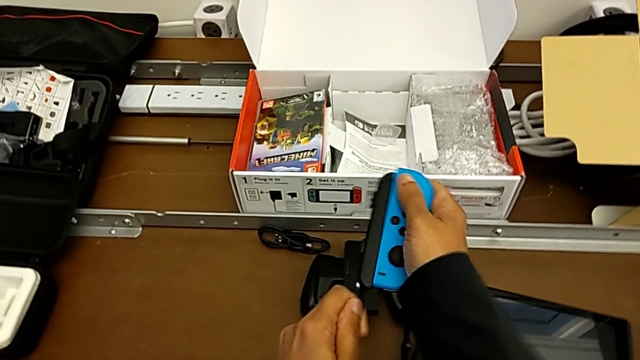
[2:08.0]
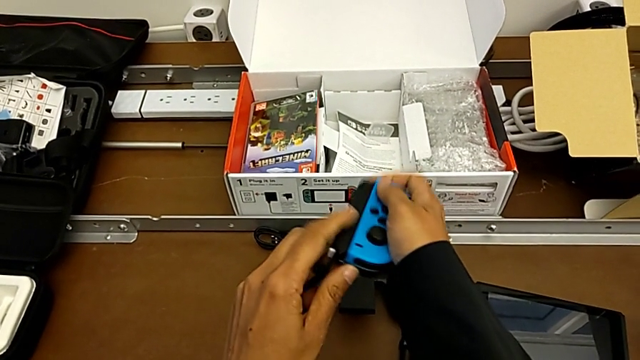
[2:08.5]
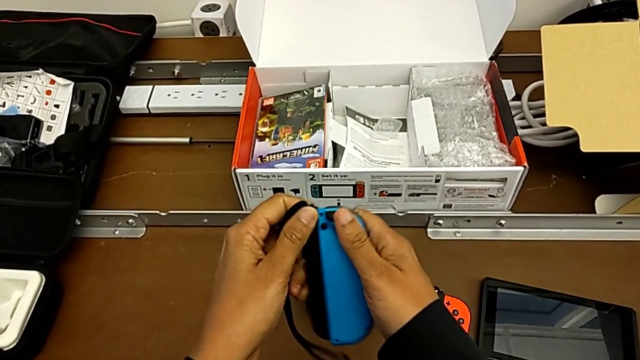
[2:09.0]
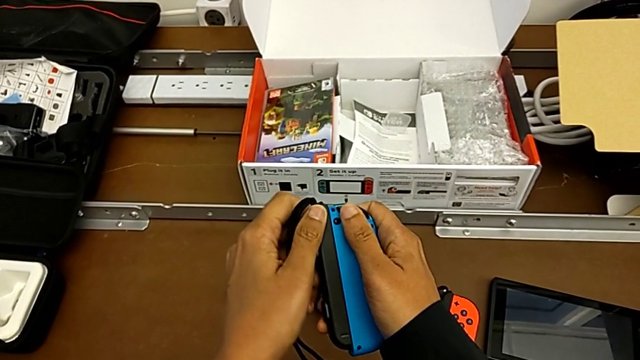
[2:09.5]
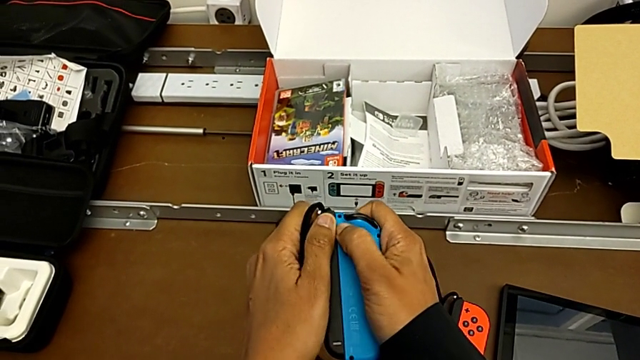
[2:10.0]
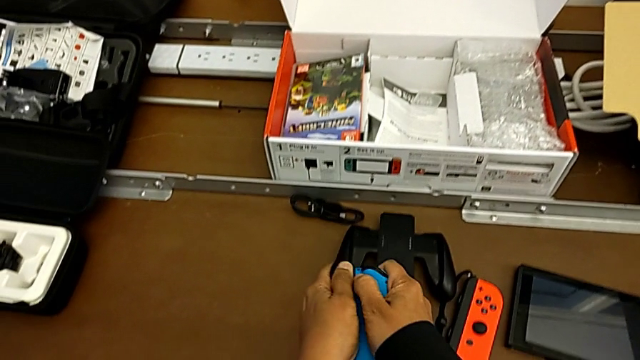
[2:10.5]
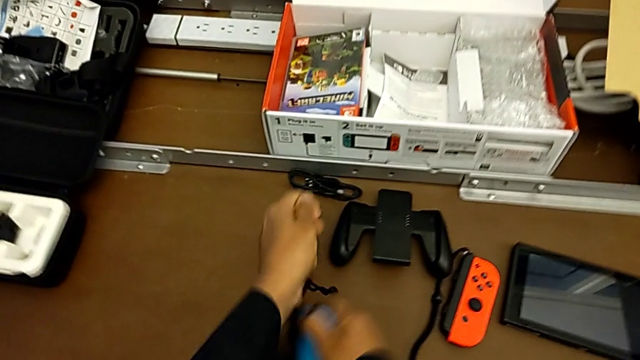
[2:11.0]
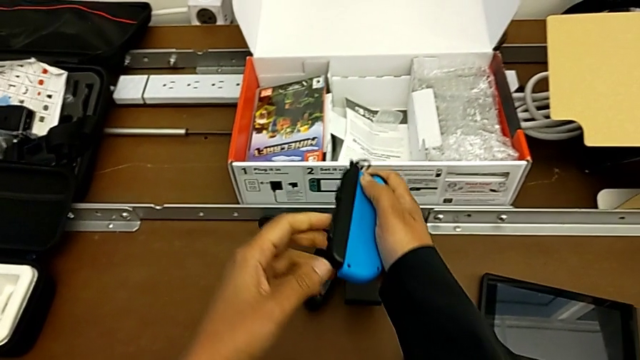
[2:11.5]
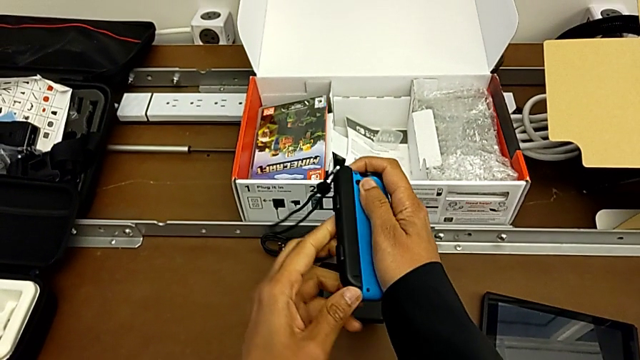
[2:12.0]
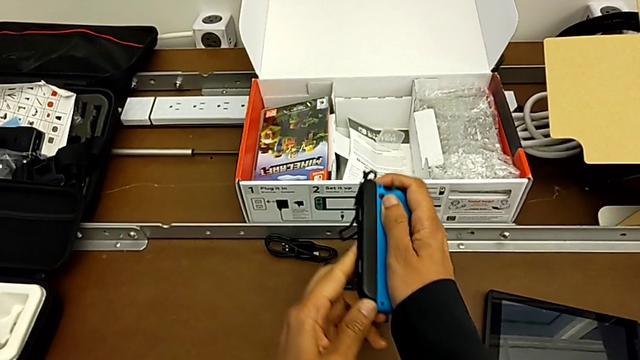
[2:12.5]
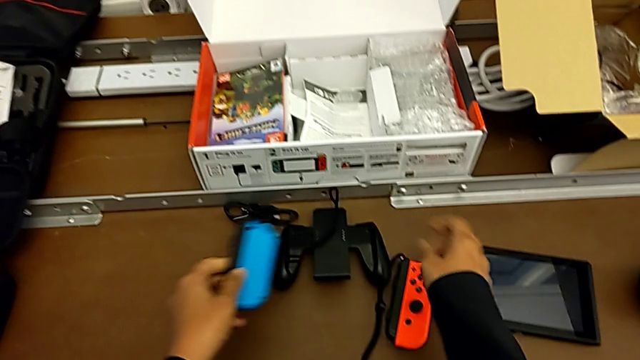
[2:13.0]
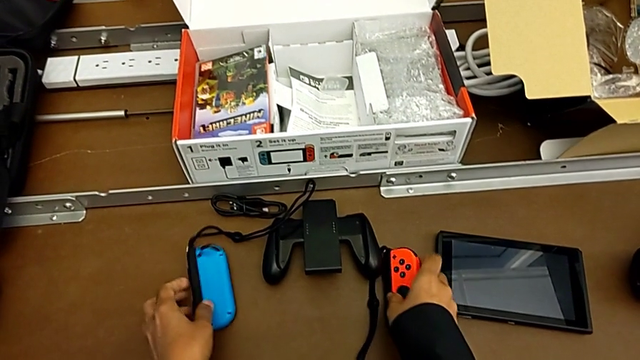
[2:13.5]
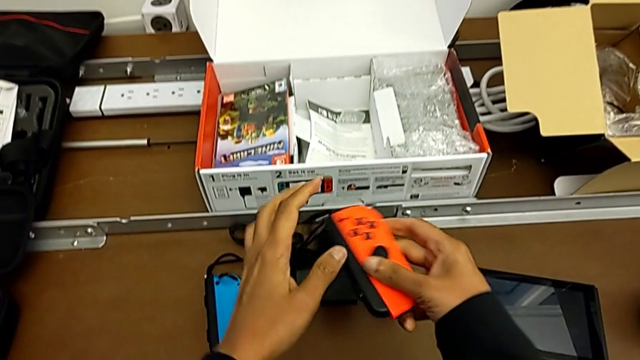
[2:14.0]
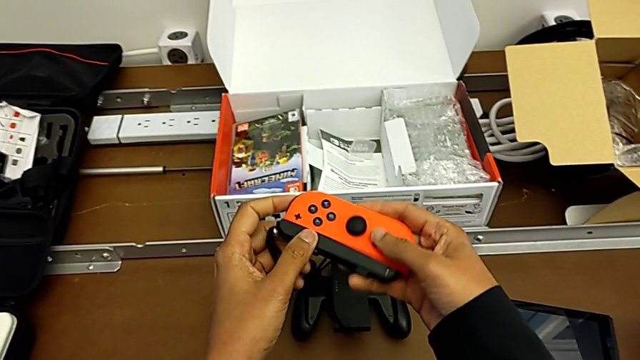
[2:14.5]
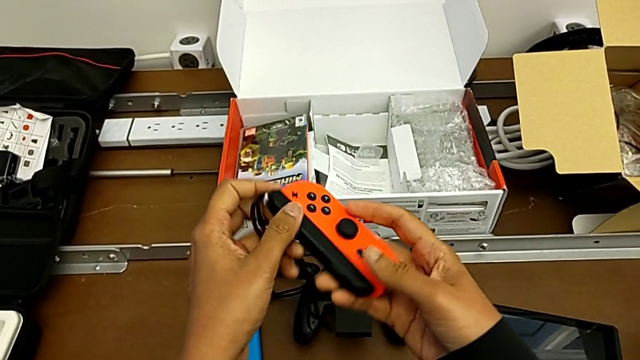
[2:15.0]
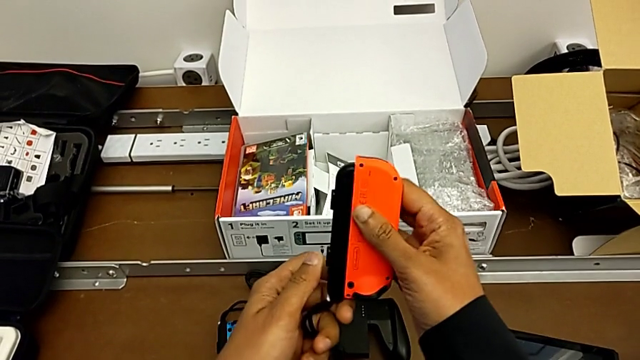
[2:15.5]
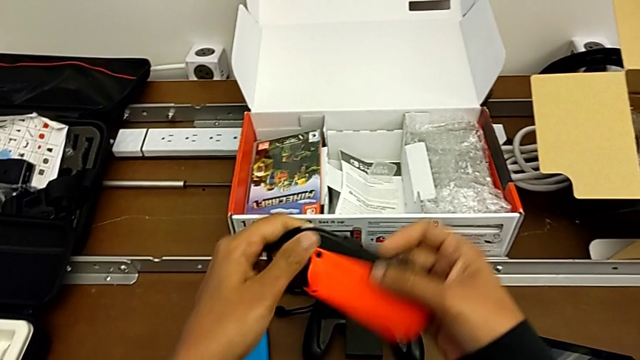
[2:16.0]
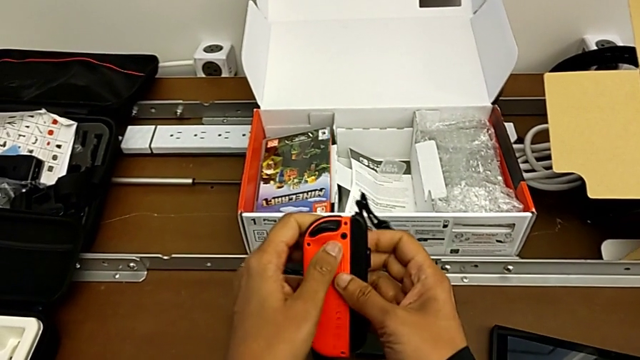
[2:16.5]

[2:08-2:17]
The camera wearer is detaching the Joy-con controller from the Joy-con straps. They pull the blue Joy-Con controller, press the release button, pull the blue Joy-Con controller, place it, grab the red Joy-Con controller, lift the blue Joy-Con controller and flip the red Joy-Con controller.

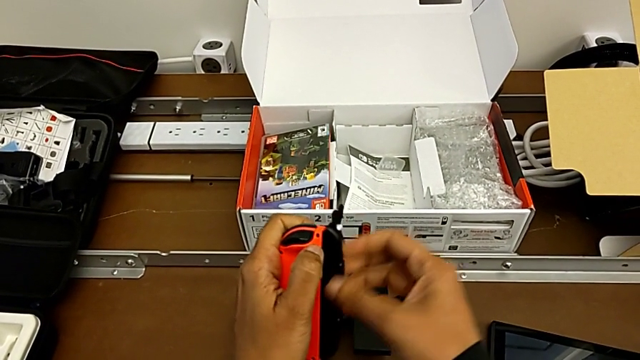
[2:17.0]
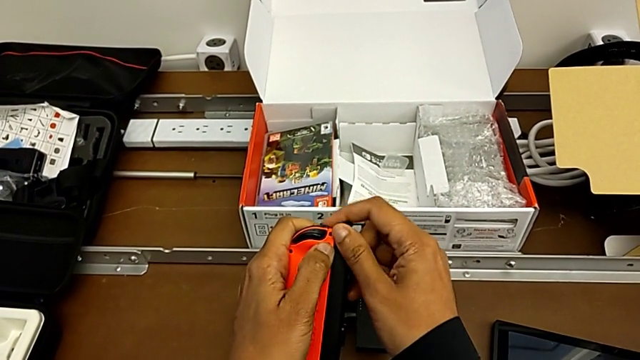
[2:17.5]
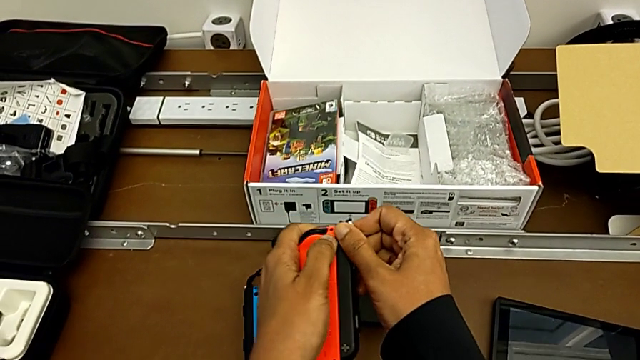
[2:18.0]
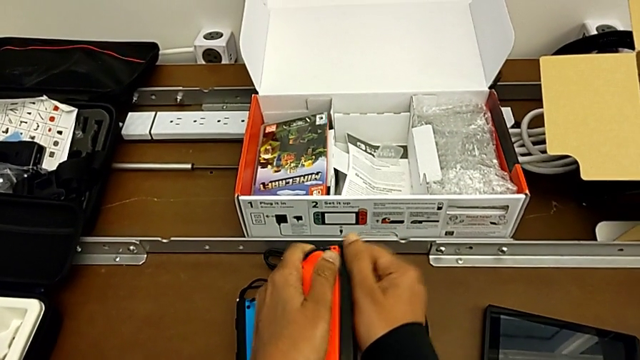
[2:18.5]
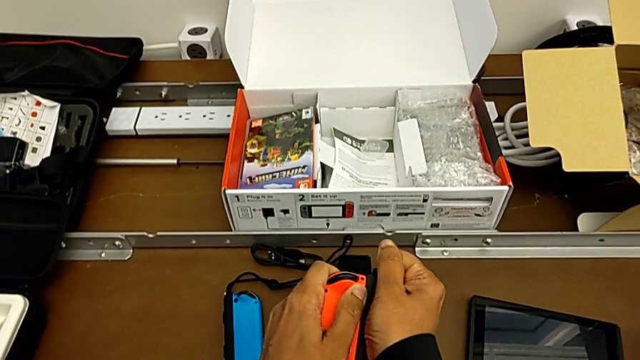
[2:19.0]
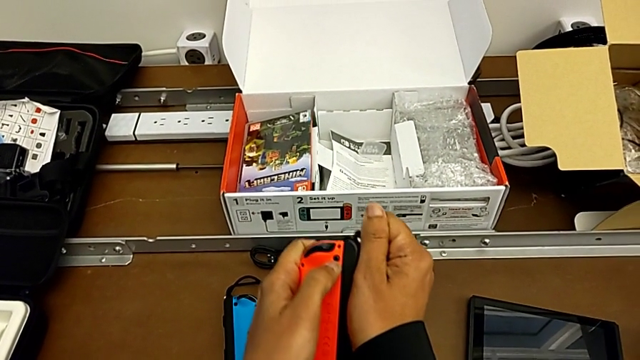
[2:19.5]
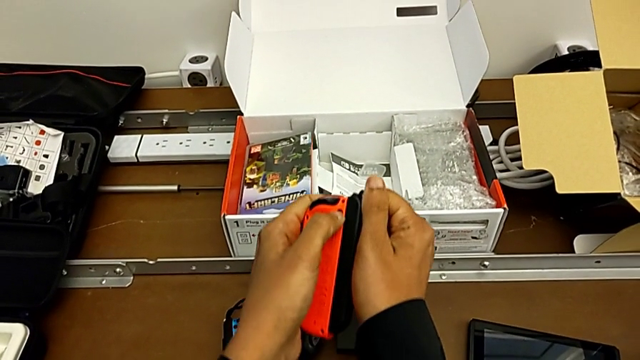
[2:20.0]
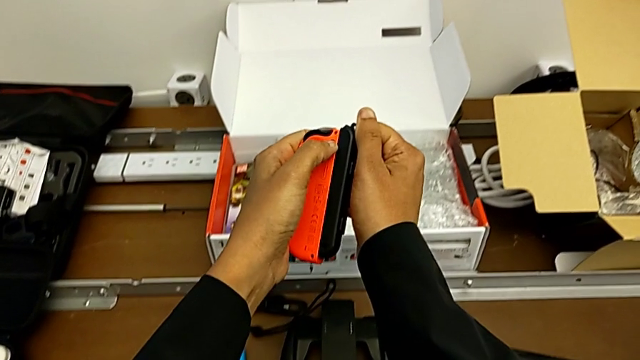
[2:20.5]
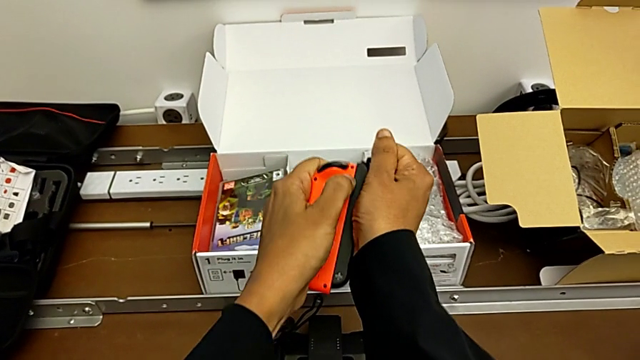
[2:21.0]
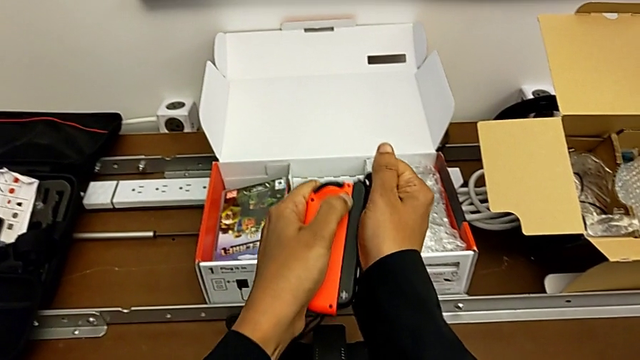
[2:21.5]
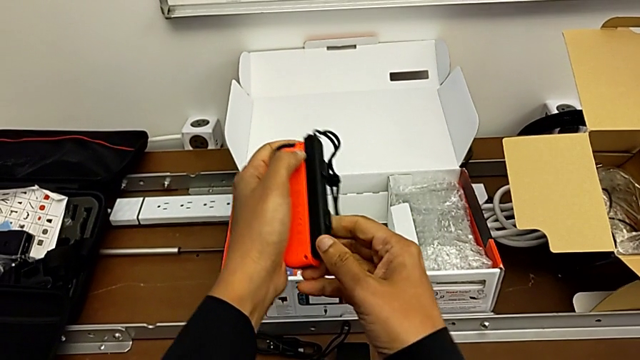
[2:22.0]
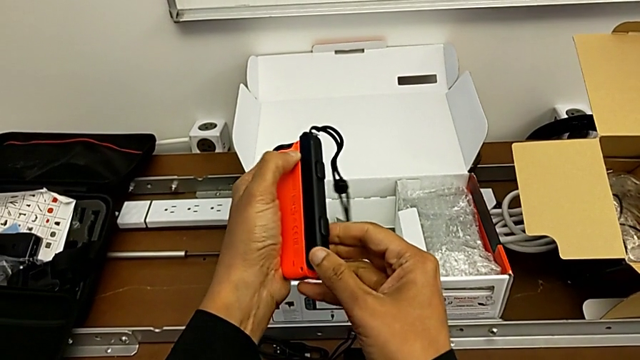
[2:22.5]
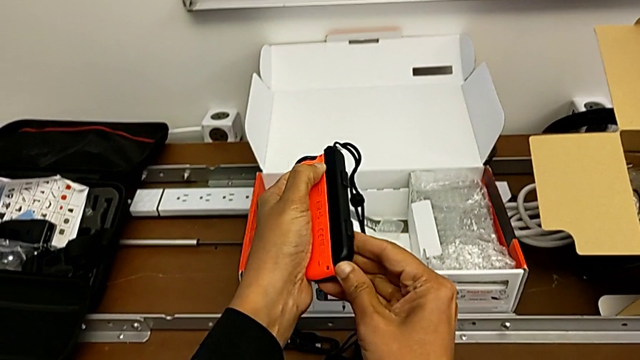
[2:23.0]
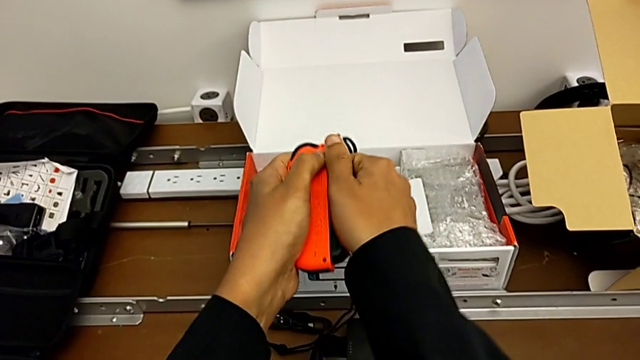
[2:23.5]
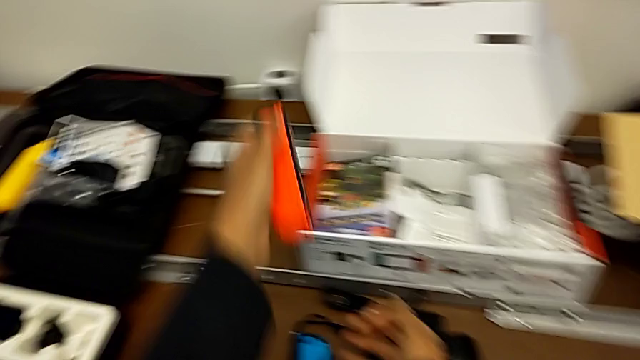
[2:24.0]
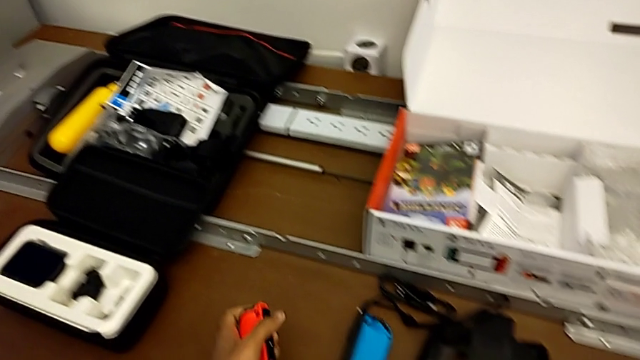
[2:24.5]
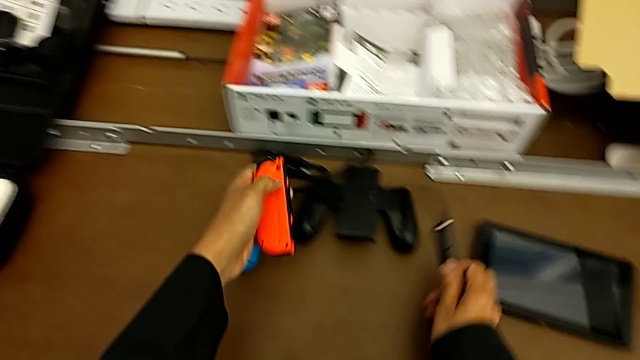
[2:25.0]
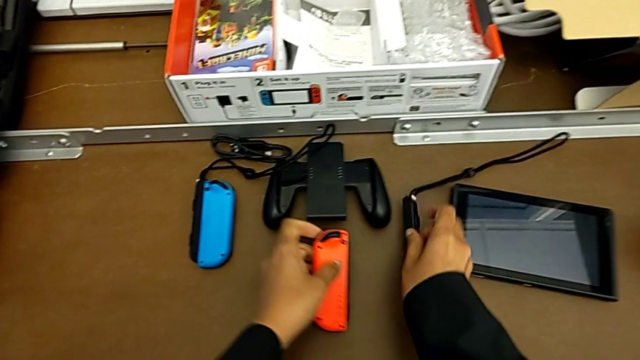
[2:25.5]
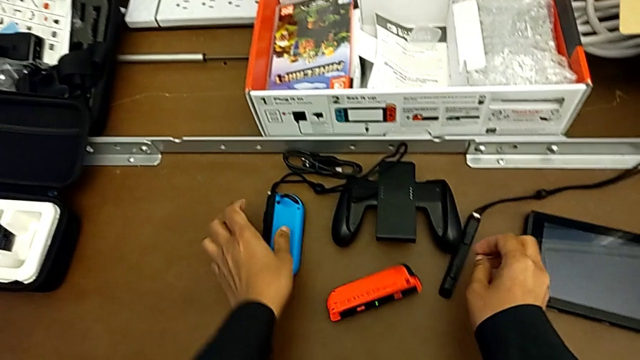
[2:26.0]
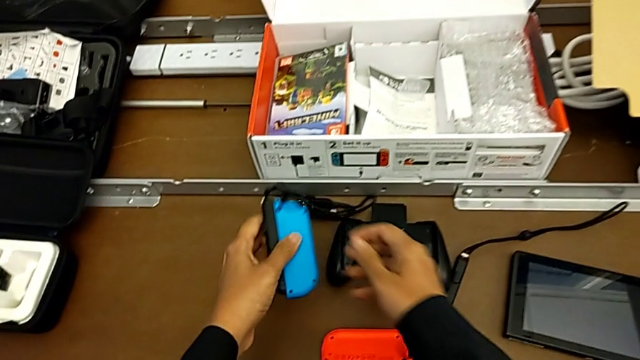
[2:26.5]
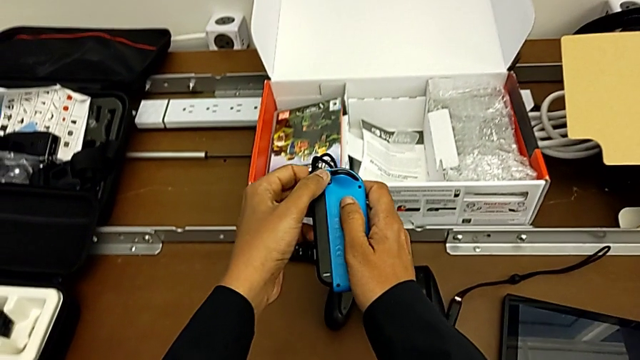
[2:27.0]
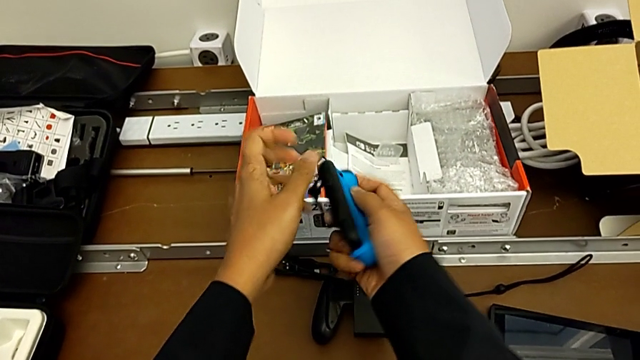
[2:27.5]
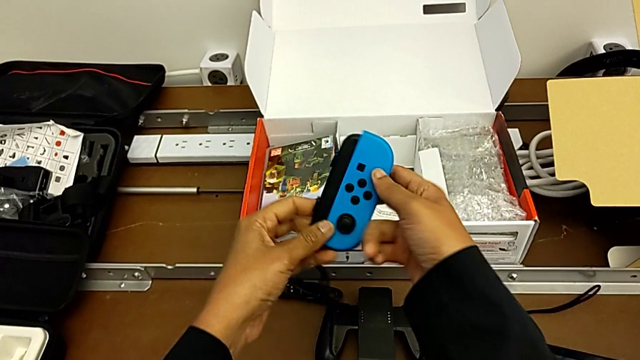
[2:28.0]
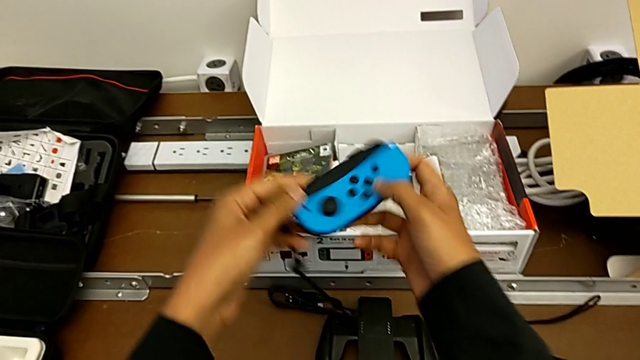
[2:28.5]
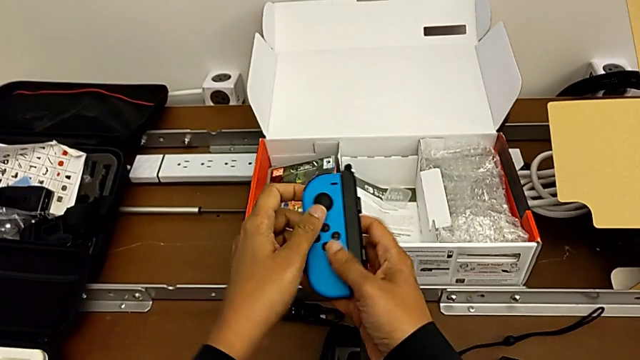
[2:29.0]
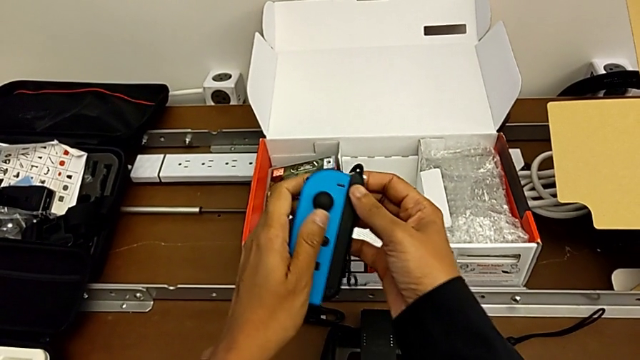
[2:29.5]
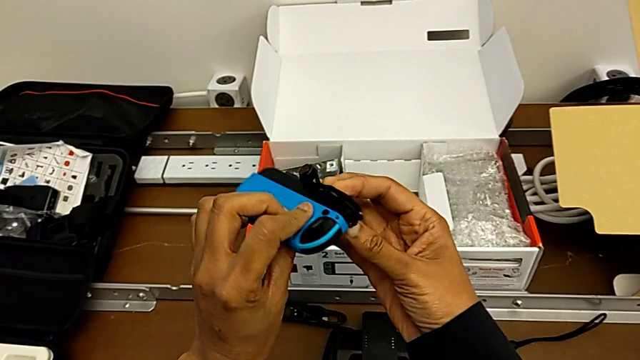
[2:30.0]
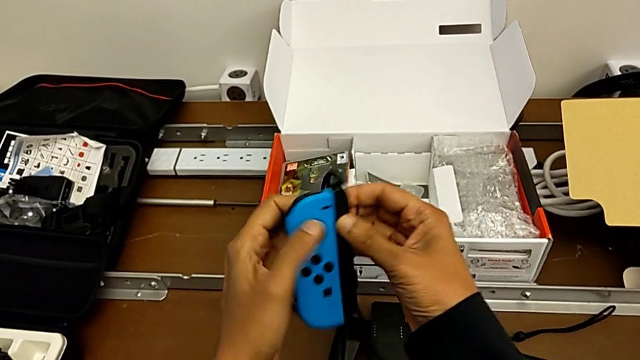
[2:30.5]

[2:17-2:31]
The camera wearer is detaching the Joy-con controller from the Joy-con straps. They pull the red Joy-Con controller, place the left Joy-Con strap, place the red Joy-Con controller and place the left Joy-Con strap, all with the right hand. They grab the blue Joy-Con controller with the left hand, lift it with the right hand and flip it.
